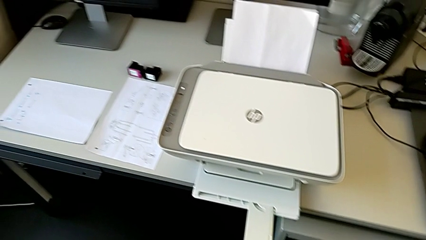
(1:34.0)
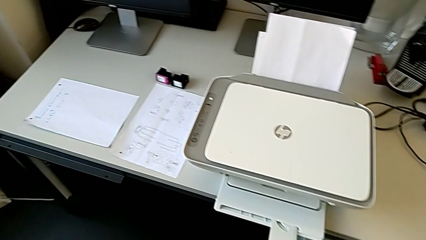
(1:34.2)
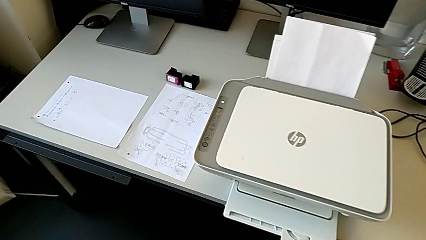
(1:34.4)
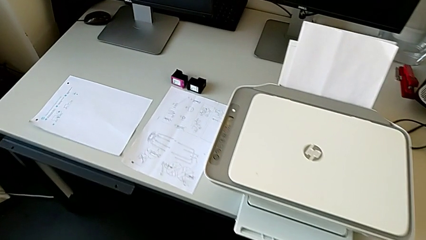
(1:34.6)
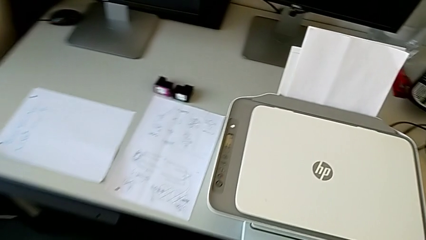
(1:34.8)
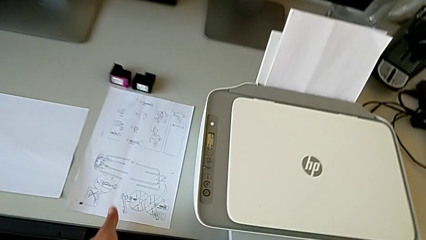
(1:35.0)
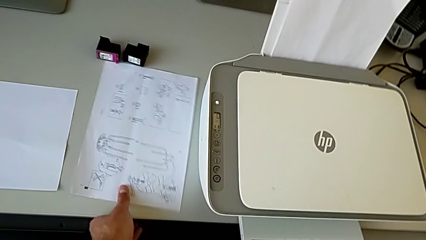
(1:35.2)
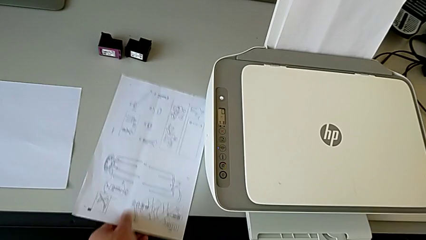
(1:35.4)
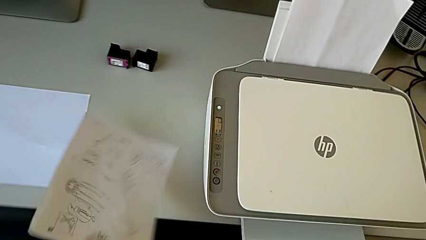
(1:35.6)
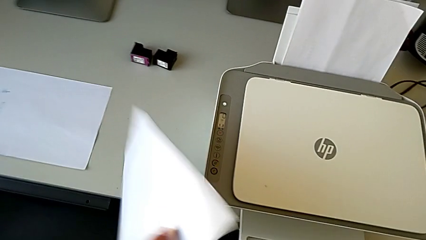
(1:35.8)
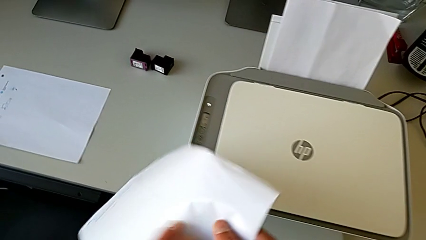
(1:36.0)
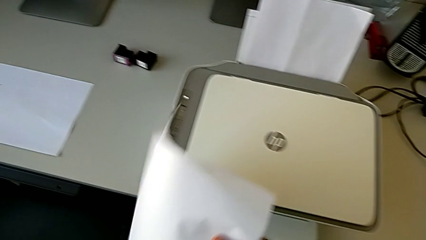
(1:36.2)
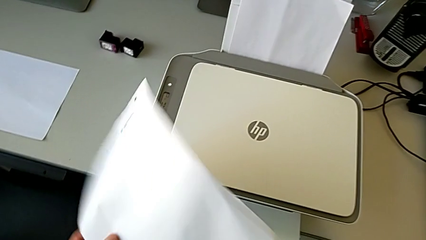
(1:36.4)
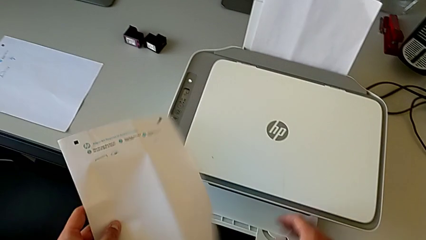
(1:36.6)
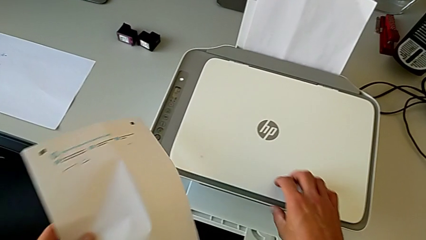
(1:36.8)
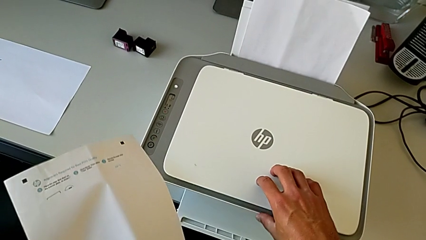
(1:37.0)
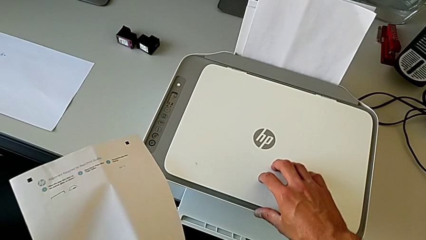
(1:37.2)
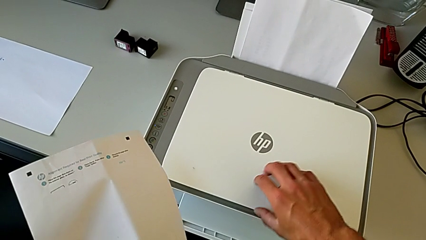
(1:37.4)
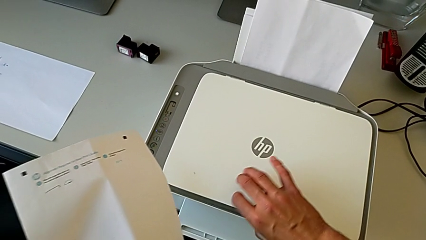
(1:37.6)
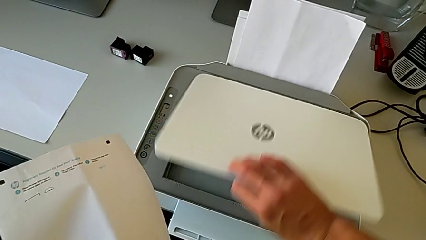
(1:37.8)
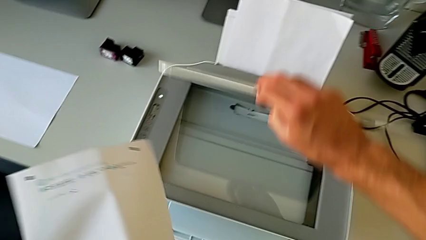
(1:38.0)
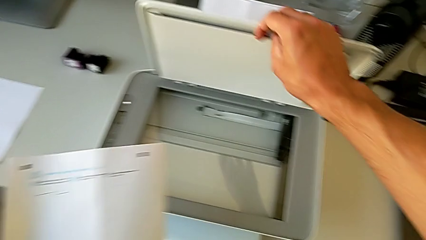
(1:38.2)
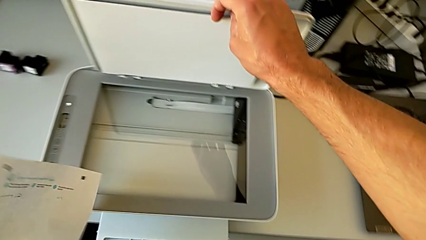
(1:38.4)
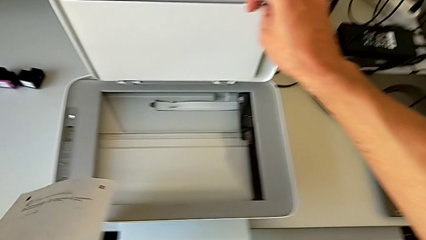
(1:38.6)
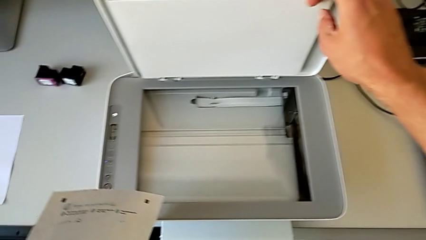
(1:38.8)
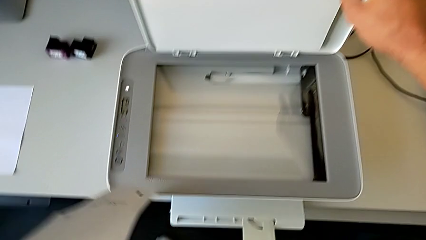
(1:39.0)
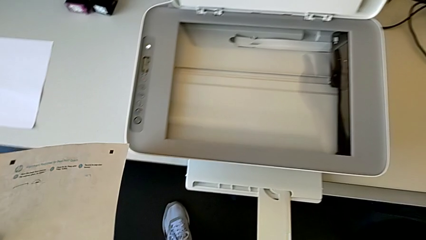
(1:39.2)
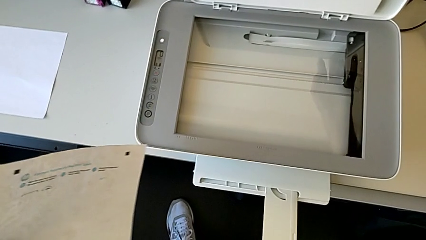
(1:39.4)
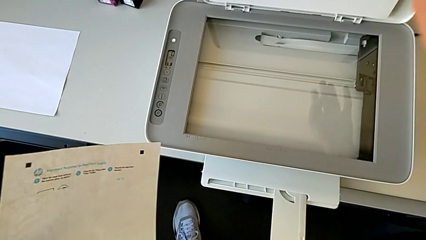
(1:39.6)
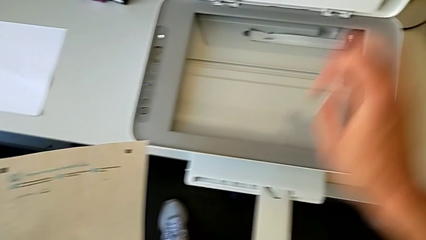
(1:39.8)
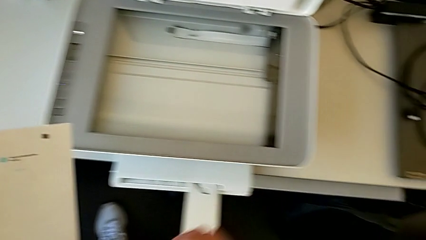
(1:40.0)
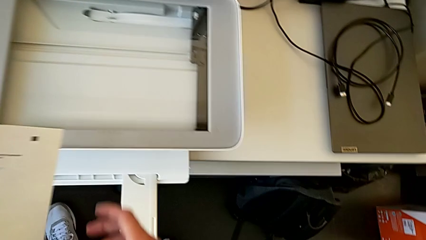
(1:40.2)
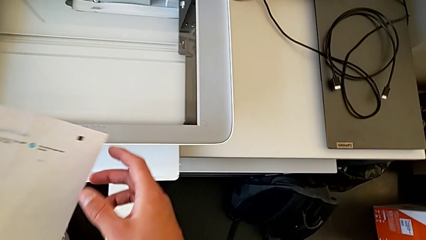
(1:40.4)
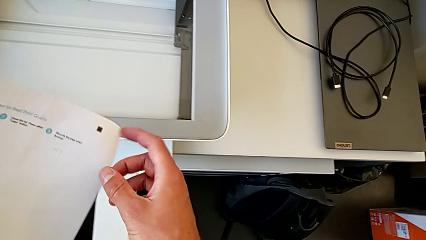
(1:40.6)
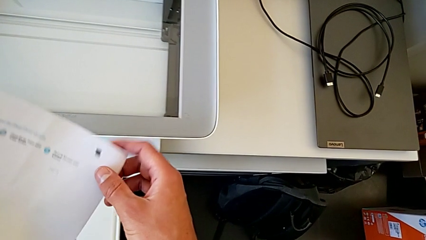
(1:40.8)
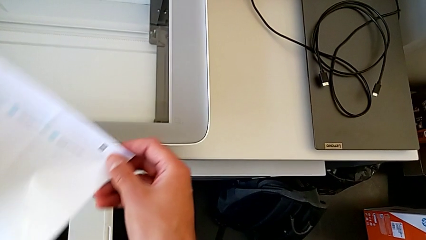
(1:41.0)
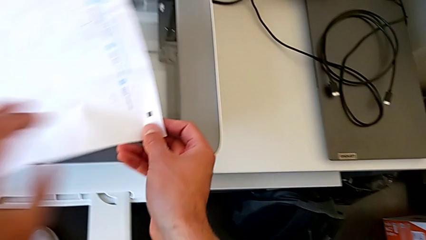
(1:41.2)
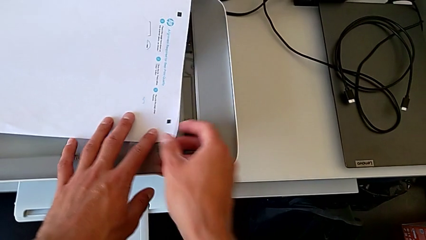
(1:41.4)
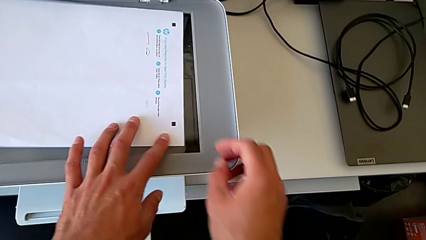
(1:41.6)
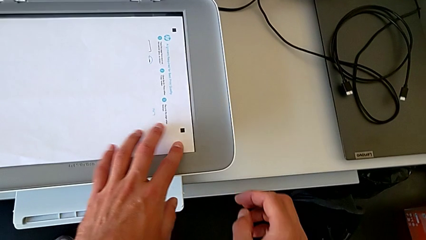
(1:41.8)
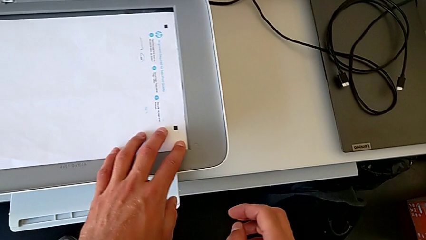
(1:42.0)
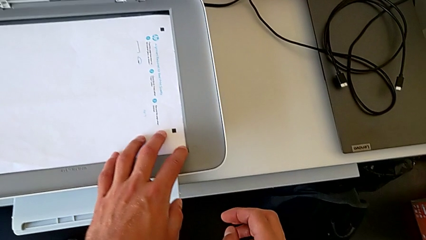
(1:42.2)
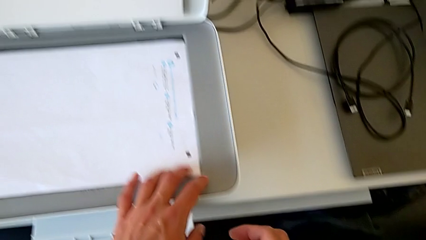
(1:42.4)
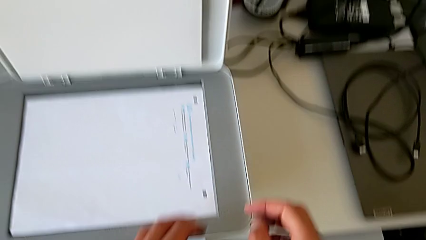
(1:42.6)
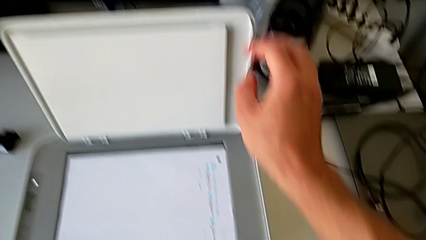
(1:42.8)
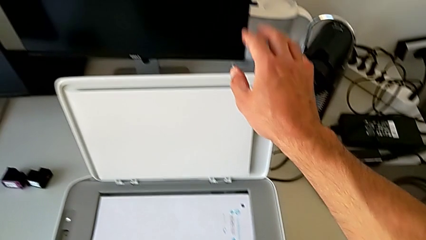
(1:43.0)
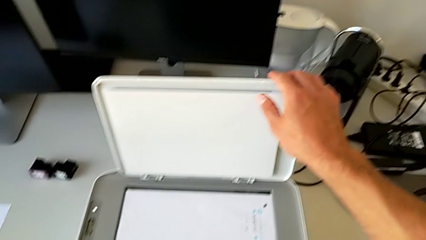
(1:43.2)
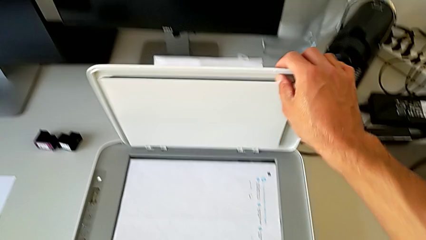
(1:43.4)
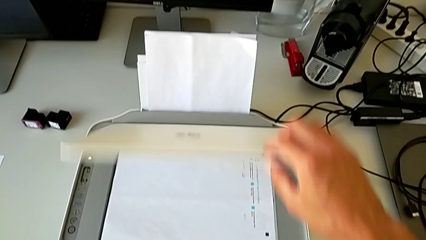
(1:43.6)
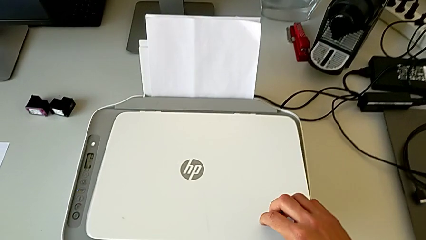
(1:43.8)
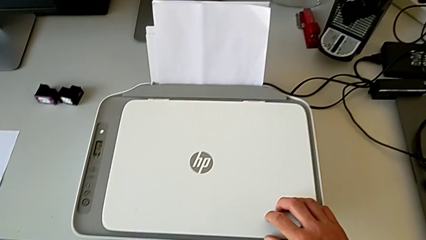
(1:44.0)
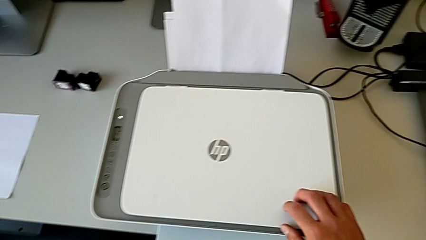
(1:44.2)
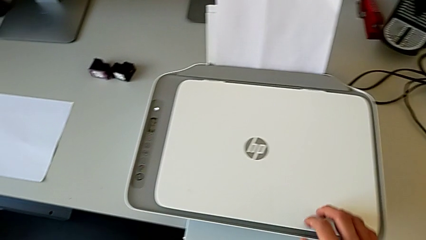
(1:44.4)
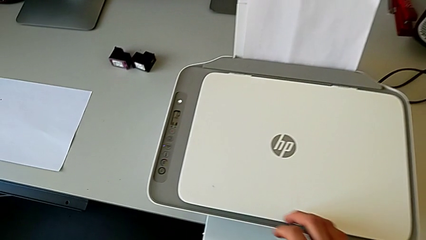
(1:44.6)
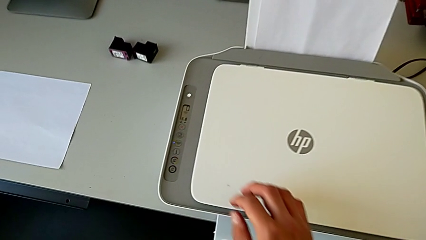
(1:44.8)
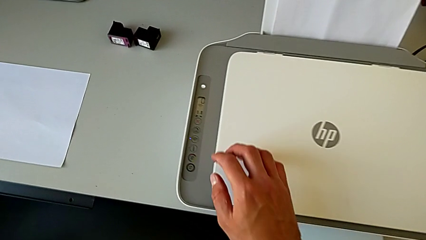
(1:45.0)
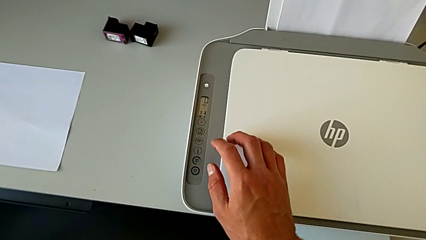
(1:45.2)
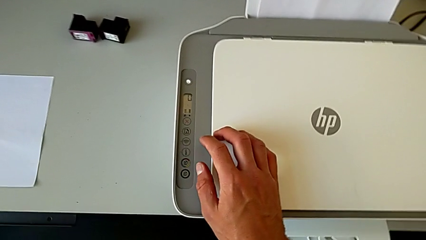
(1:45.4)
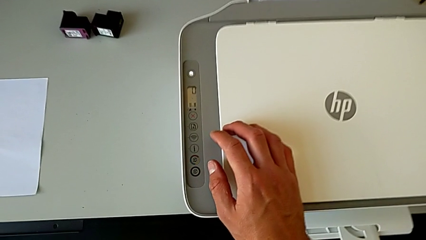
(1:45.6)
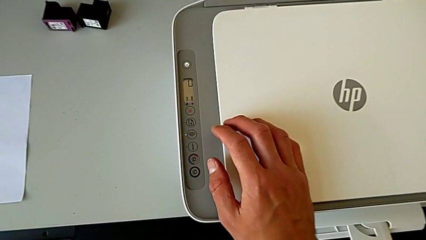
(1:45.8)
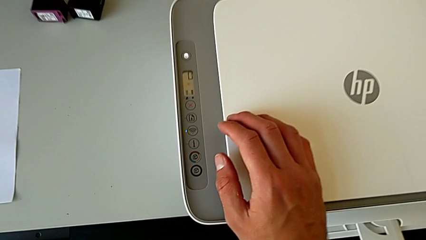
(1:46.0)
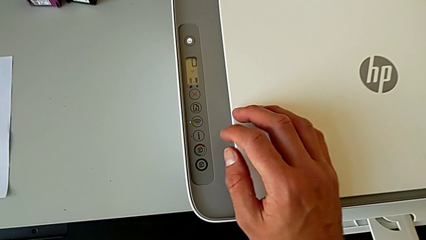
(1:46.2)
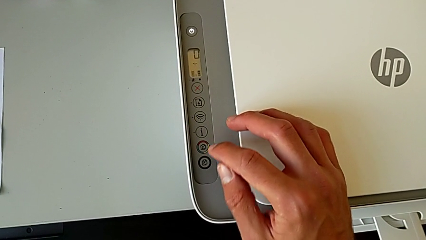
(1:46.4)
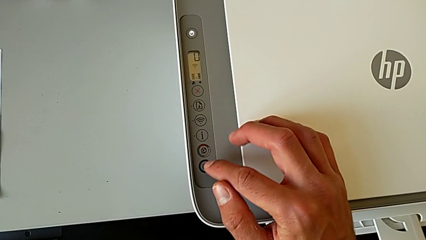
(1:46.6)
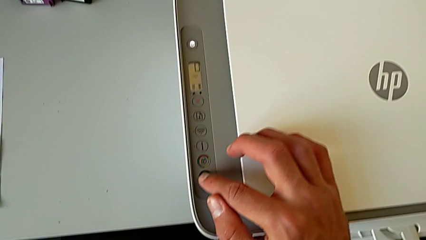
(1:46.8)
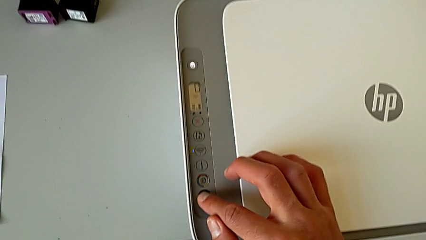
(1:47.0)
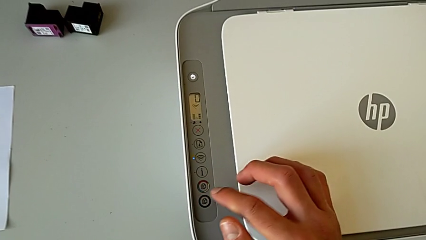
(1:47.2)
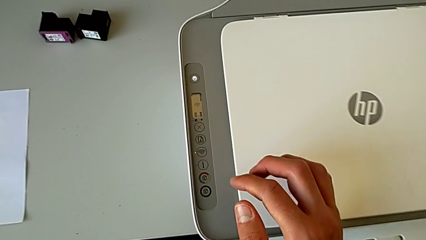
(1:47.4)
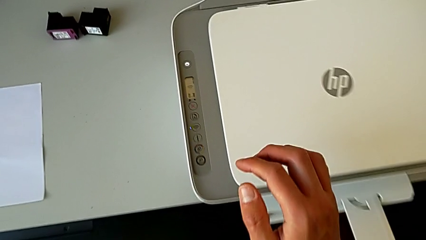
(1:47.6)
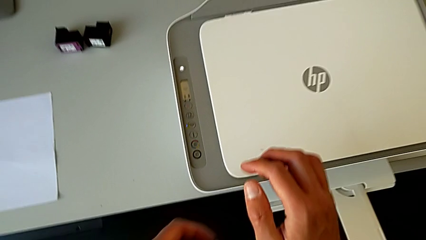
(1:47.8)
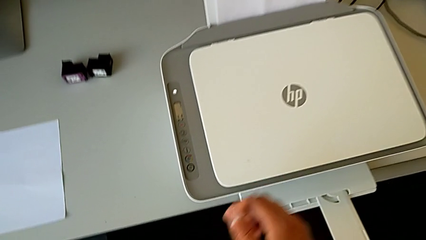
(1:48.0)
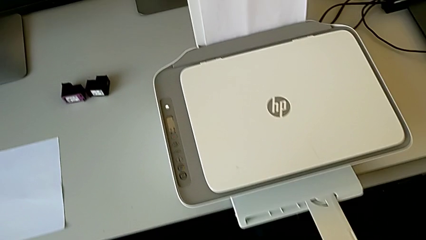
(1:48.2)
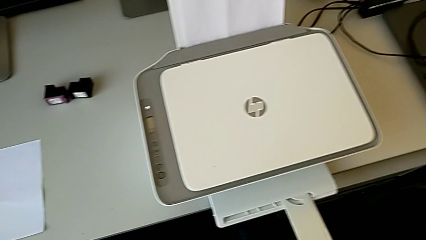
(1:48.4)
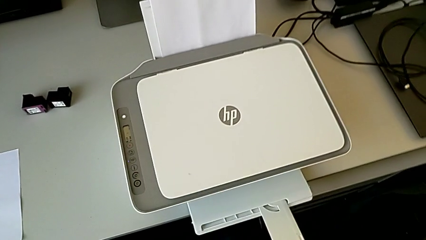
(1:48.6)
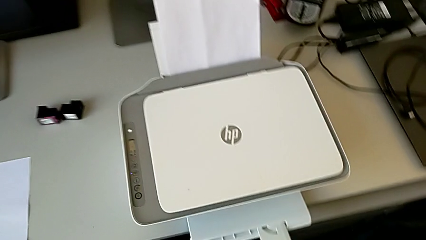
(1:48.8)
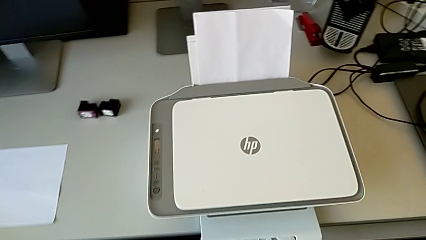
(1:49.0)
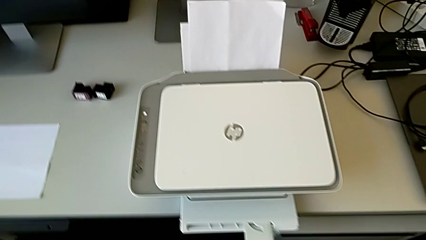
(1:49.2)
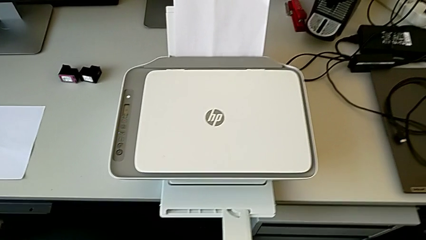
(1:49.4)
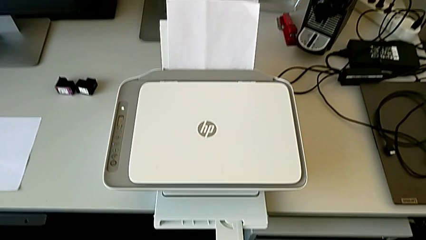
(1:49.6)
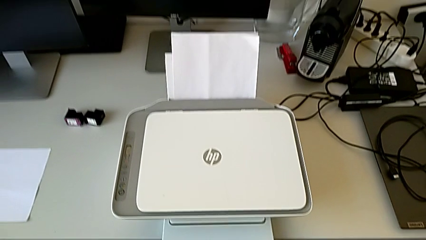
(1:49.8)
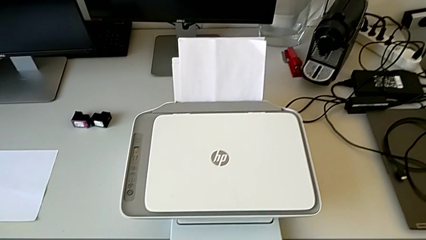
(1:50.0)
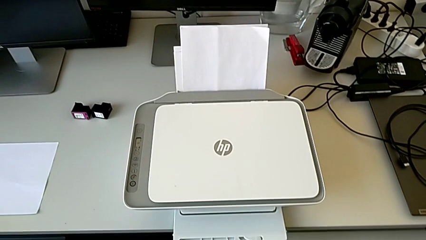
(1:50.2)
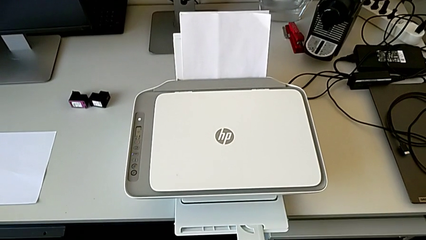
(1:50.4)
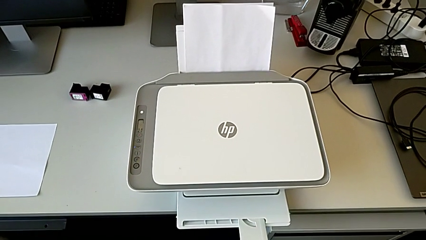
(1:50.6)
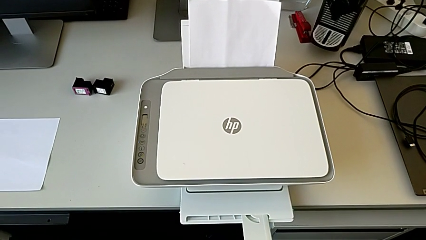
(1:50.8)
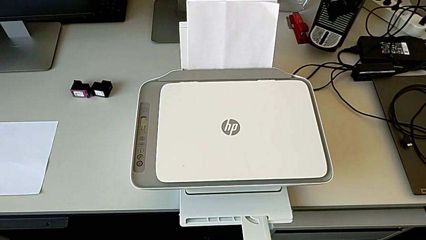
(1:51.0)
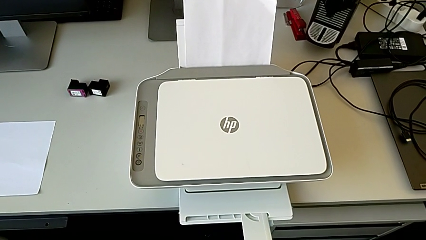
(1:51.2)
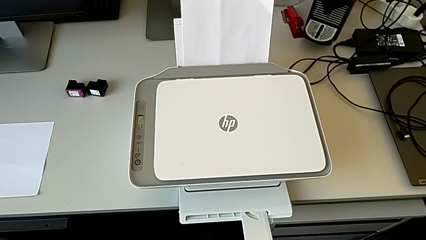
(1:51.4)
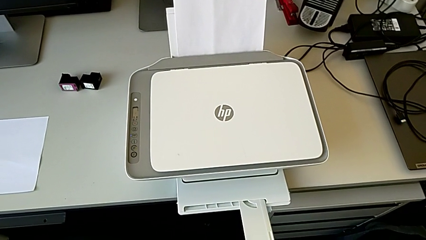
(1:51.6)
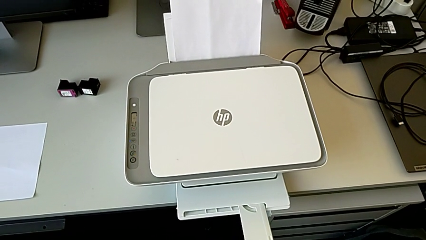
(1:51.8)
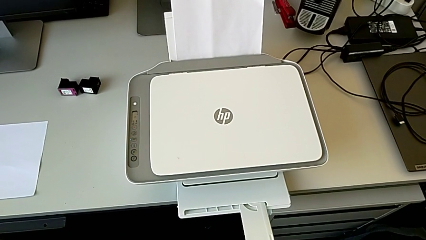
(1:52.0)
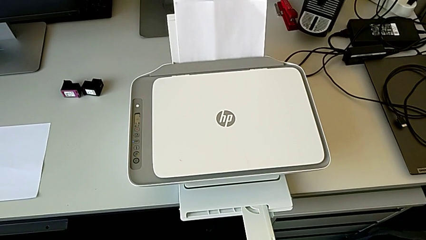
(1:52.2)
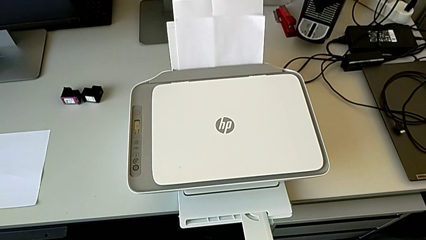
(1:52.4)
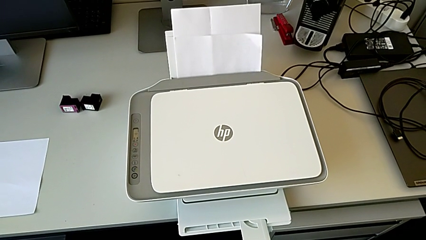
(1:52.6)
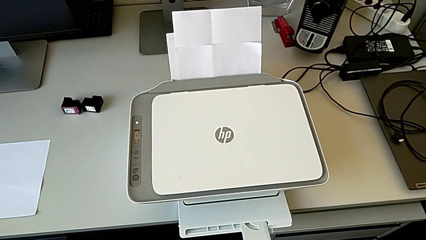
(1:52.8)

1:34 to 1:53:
The camera wearer is photocopying a paper. They grab the paper stack, open the printer, place the paper stack, close the printer, inspect it and press the blue tab.
